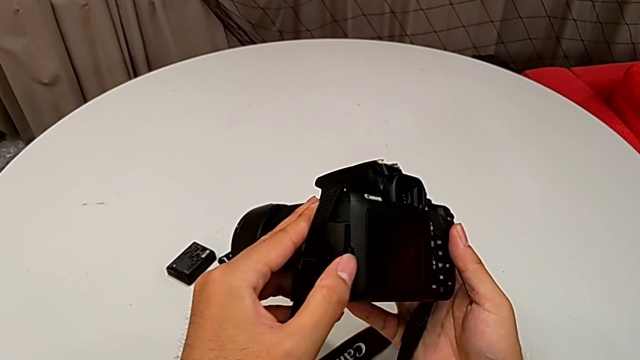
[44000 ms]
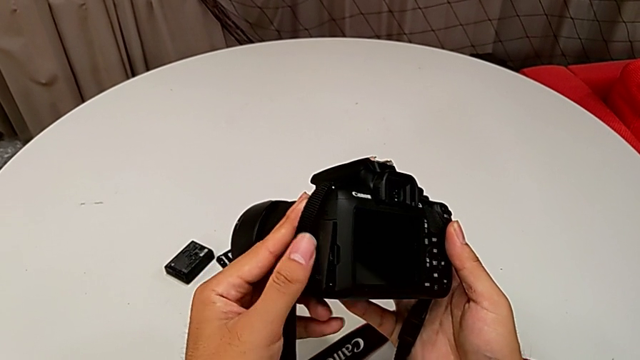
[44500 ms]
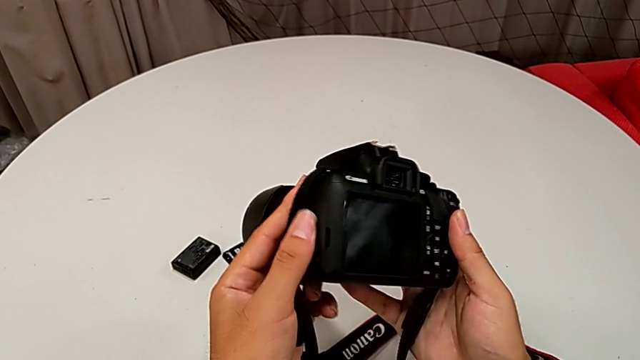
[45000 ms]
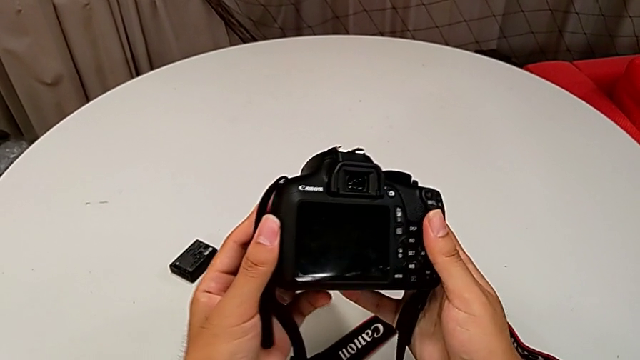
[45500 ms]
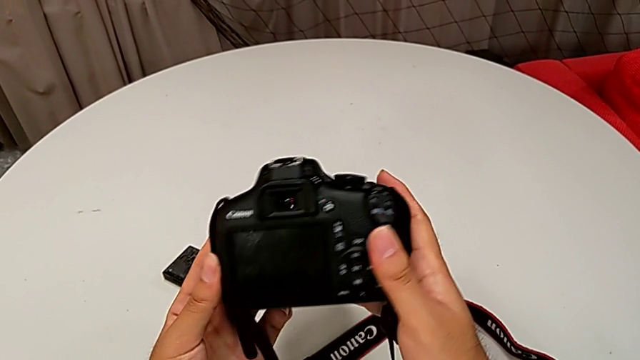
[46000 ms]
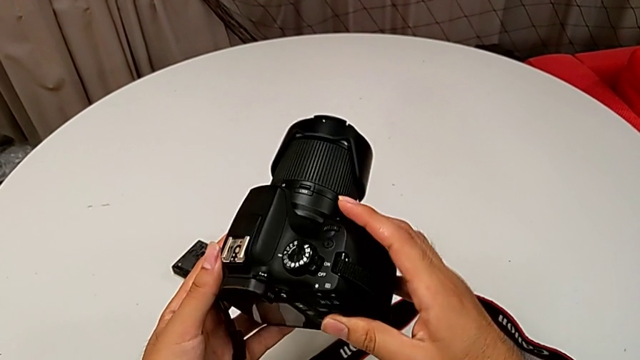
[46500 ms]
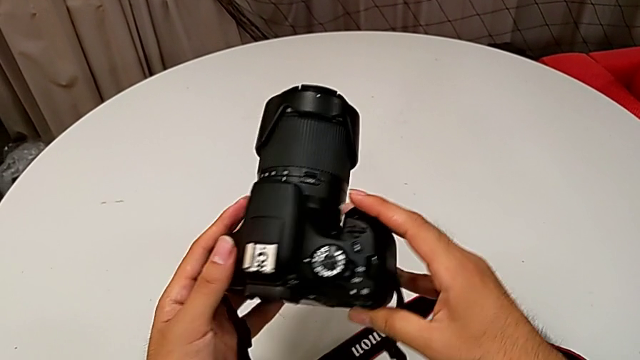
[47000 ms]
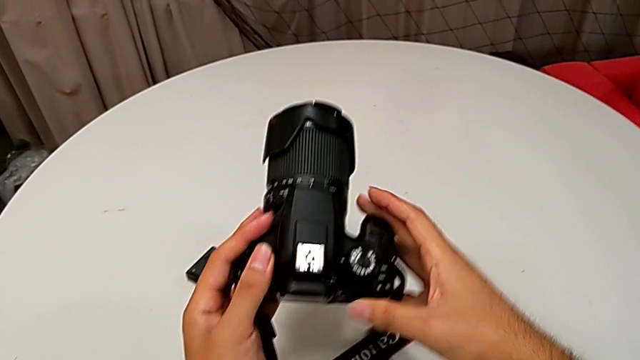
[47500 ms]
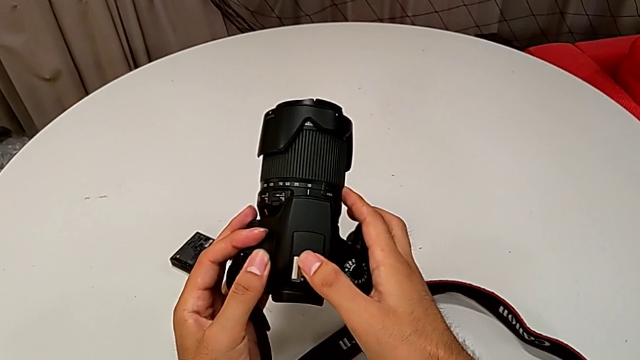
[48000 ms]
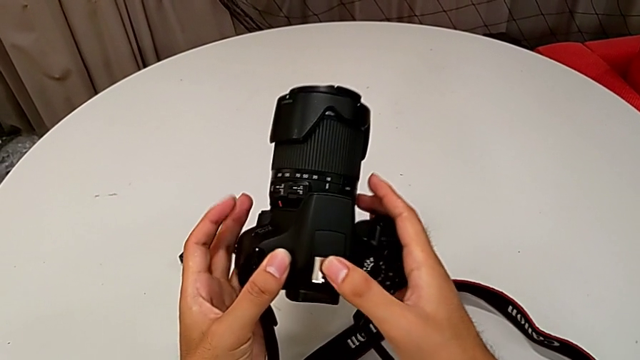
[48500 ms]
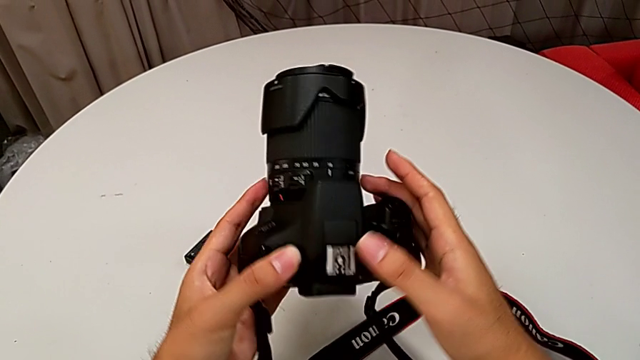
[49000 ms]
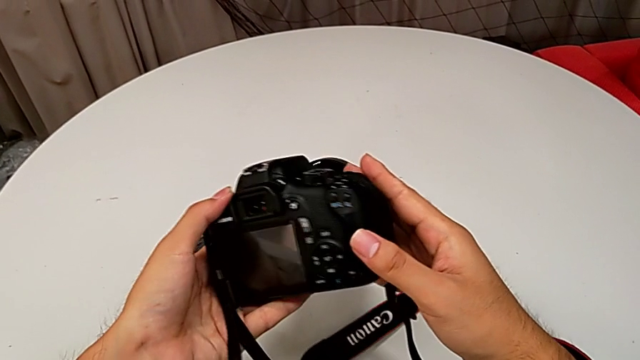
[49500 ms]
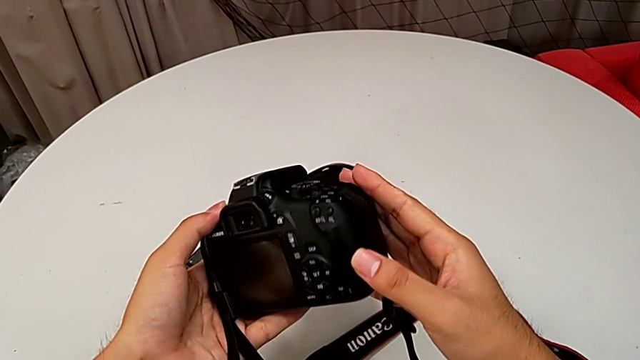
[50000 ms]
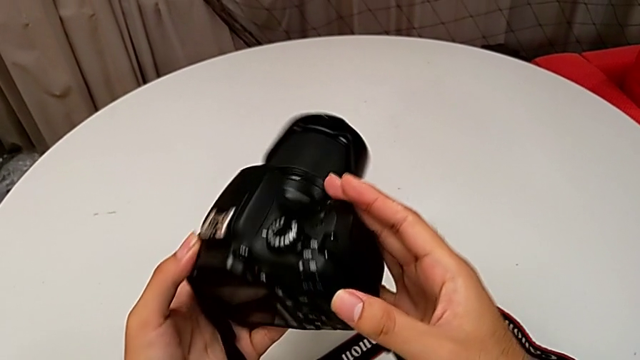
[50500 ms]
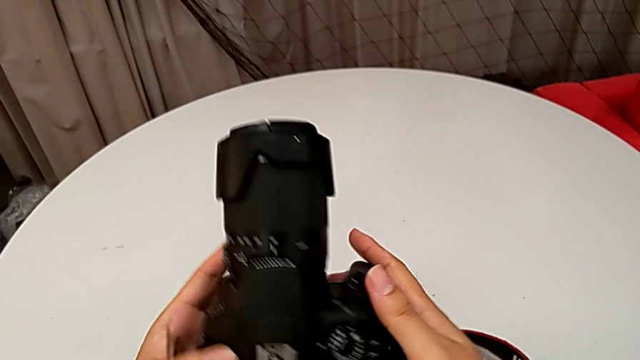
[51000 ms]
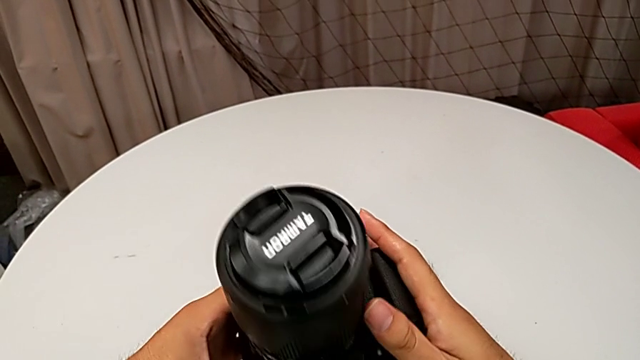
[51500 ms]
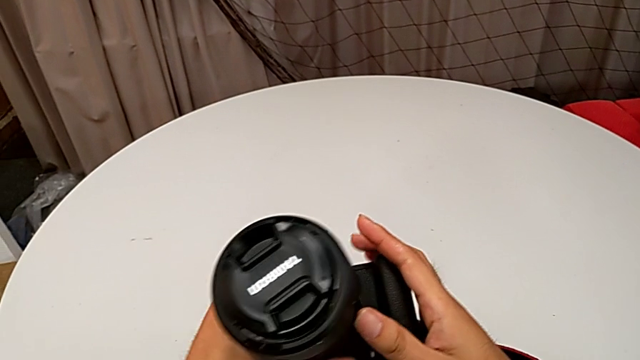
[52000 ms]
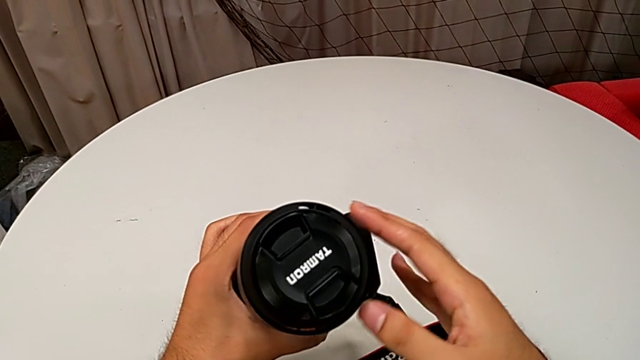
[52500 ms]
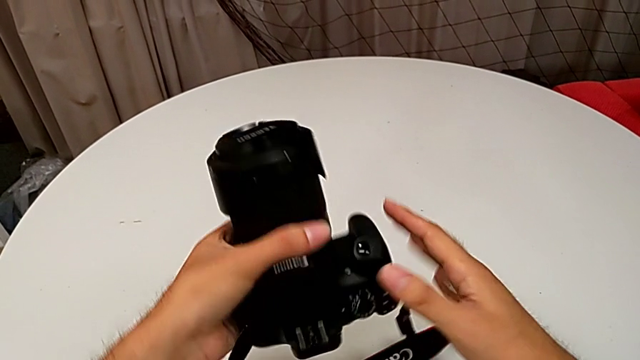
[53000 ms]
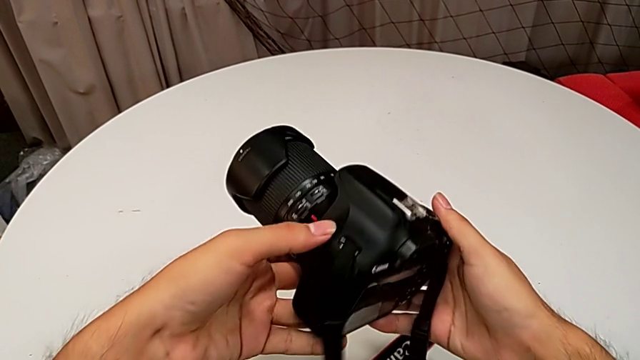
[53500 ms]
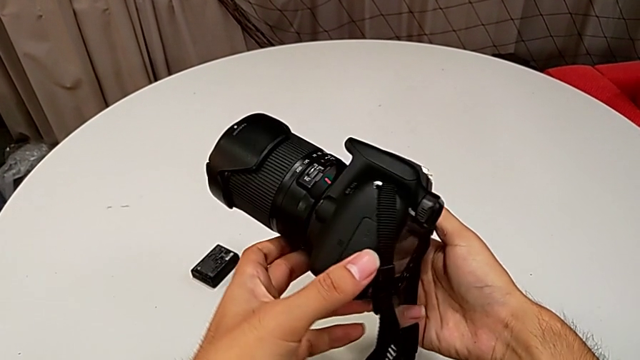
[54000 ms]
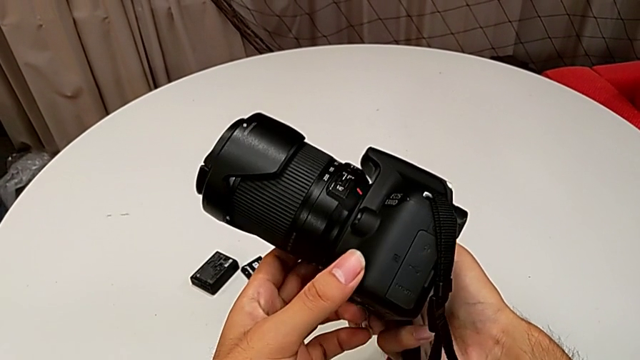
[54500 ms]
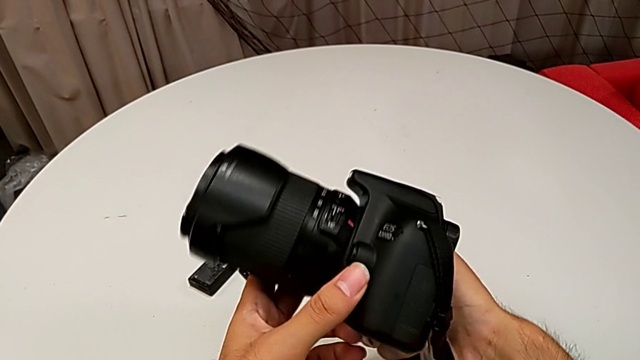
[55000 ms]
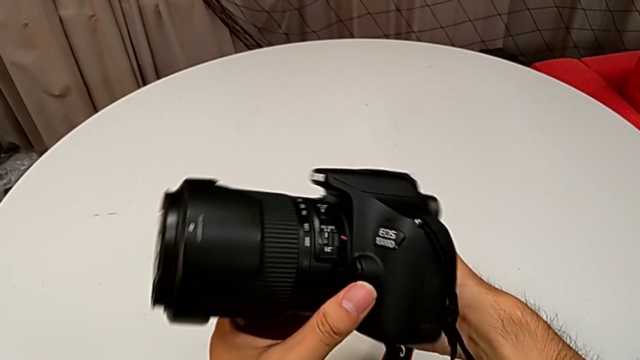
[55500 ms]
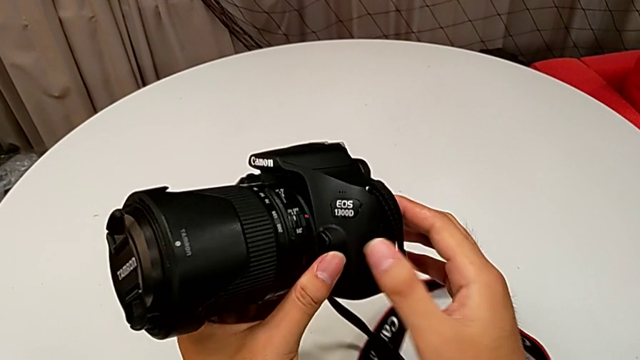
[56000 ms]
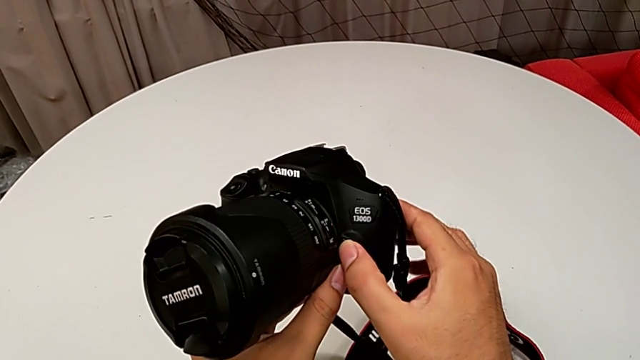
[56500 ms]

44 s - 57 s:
The camera wearer is detaching the lens of the DSLR. They wrongly inspect the DSLR, unable to find the EOS, touch the top of the DSLR and rotate it, unable to find the right place, and rotate the DSLR.

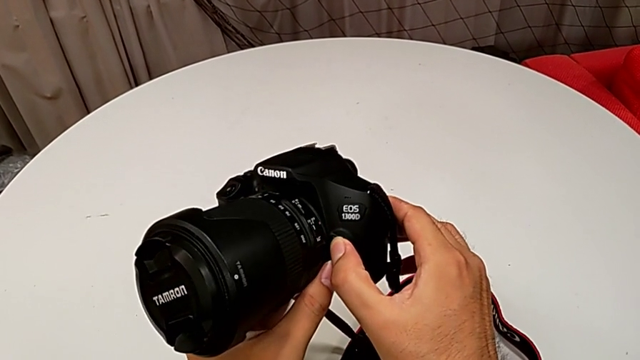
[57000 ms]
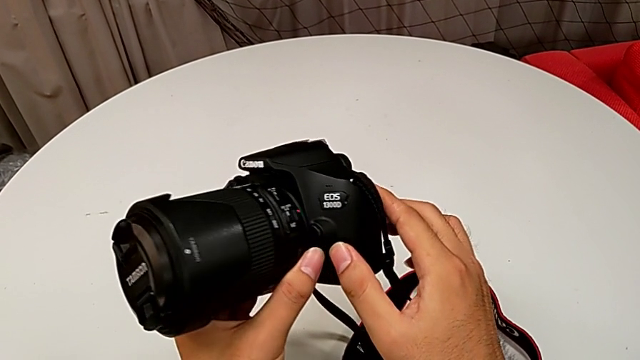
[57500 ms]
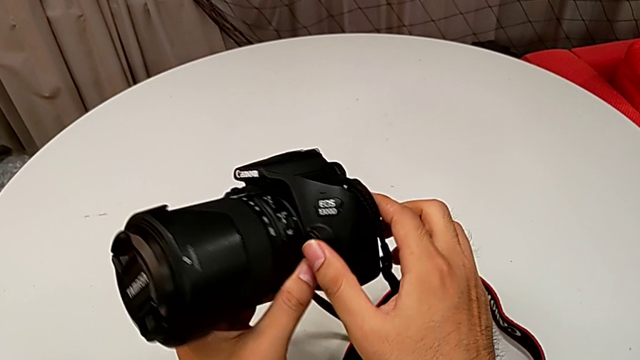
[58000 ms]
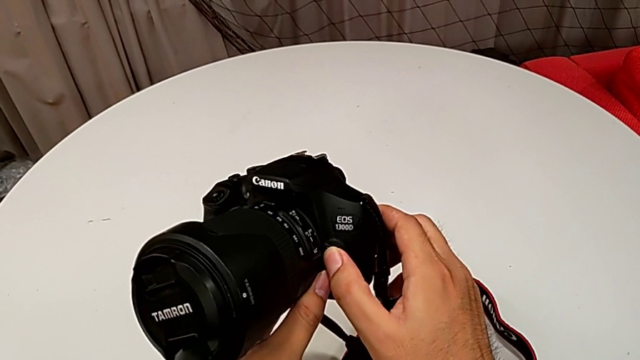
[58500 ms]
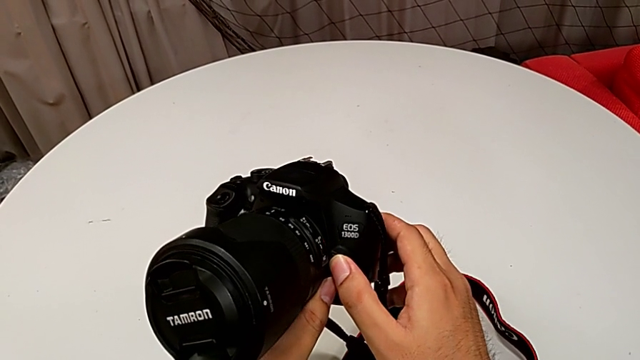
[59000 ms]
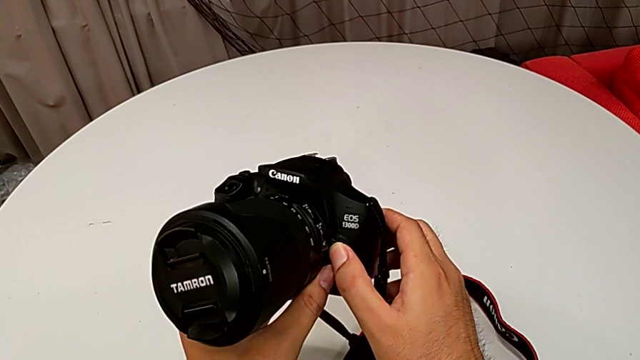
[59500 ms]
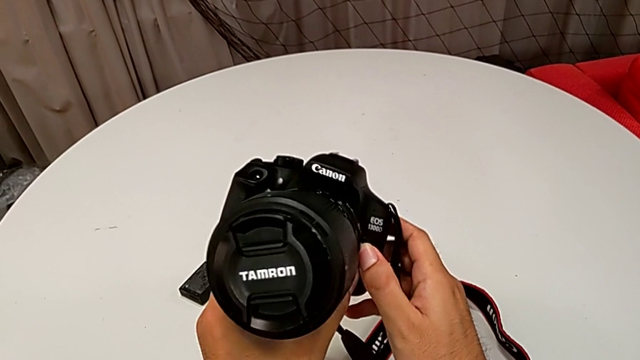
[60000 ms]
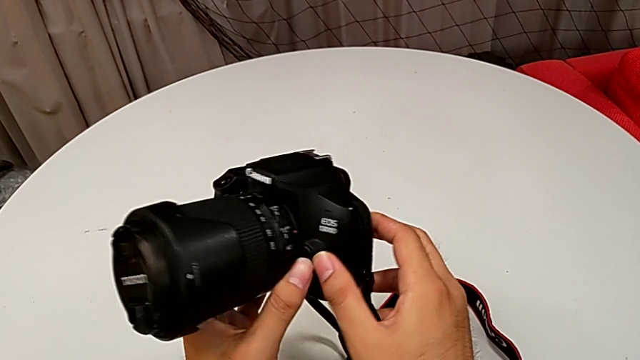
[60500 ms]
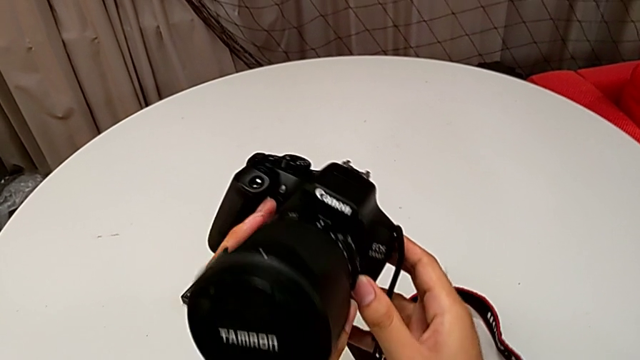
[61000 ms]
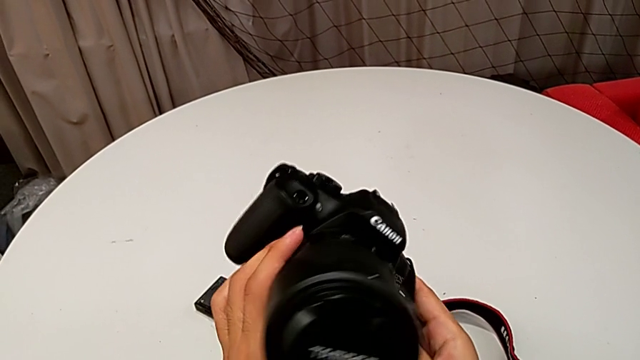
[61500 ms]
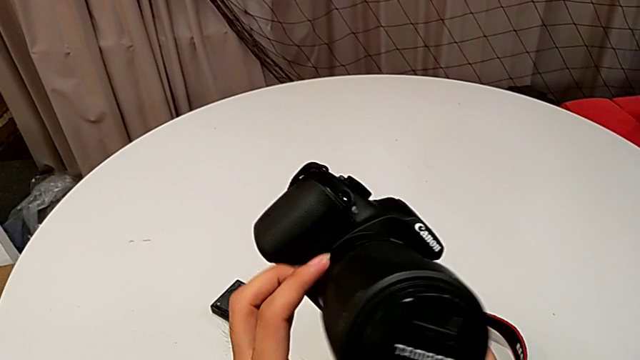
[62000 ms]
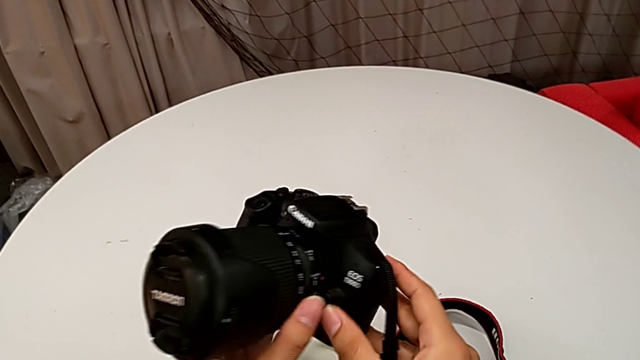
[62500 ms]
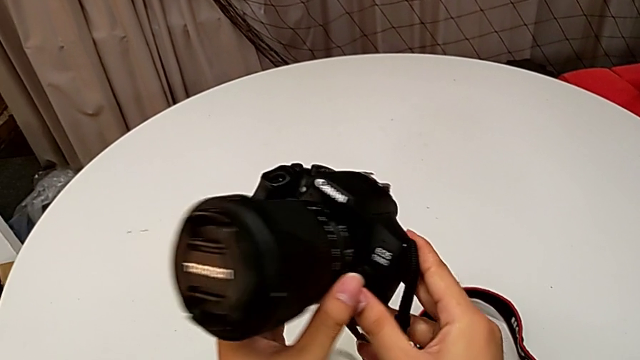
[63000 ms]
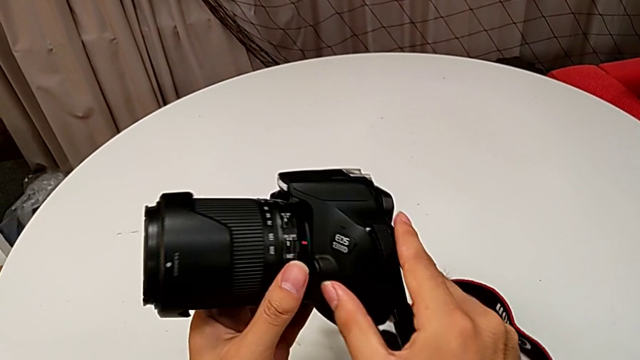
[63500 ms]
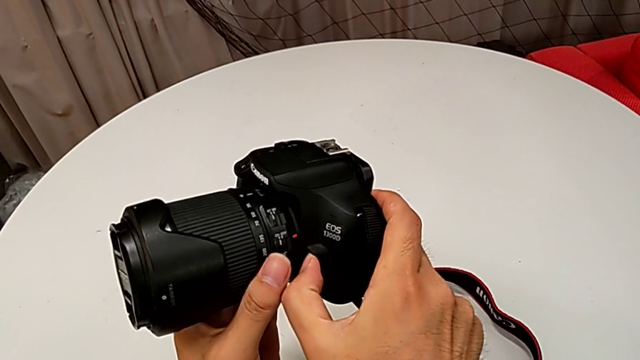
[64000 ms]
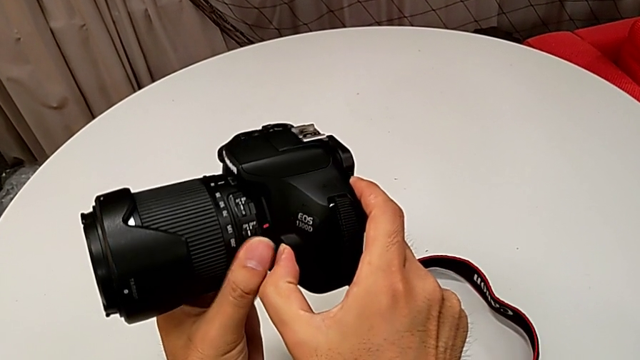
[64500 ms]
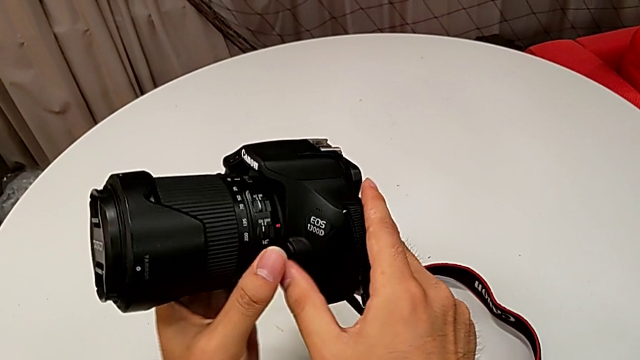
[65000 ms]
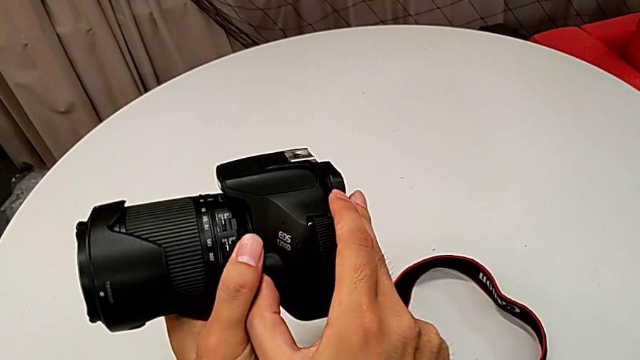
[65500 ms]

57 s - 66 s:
The camera wearer is detaching the lens of the DSLR. They press the release button, inspect the DSLR and begin to press the release button.
